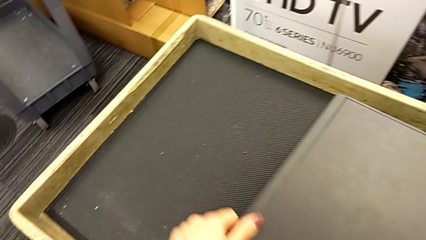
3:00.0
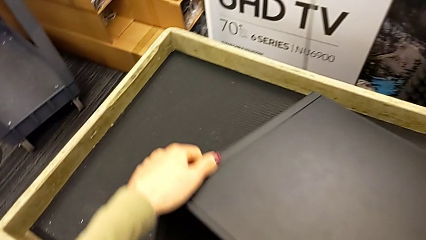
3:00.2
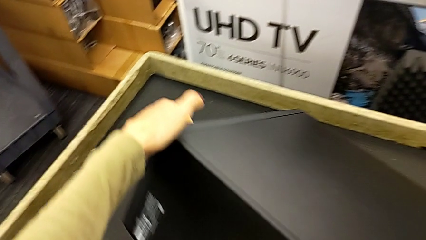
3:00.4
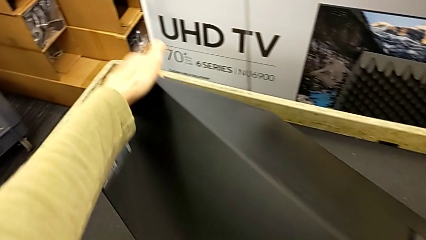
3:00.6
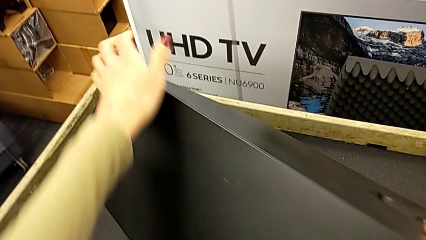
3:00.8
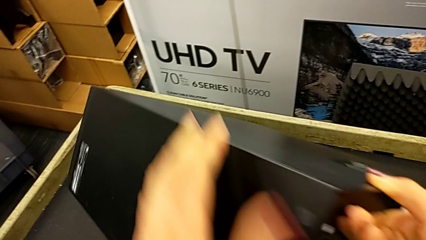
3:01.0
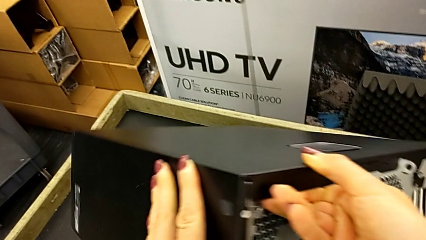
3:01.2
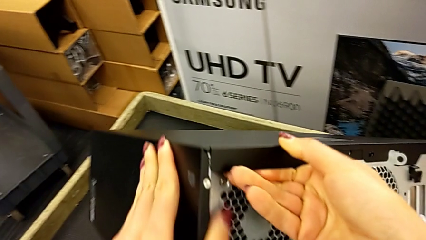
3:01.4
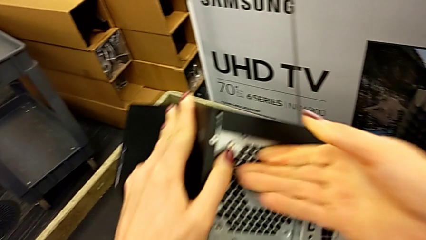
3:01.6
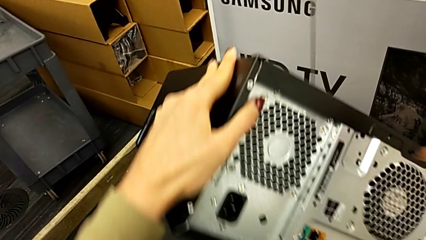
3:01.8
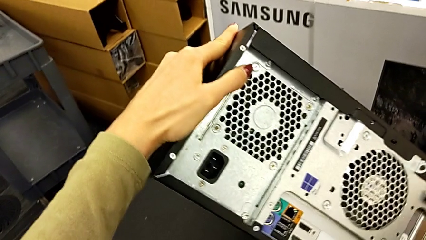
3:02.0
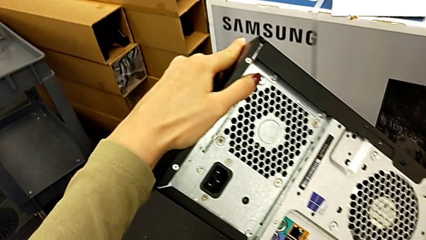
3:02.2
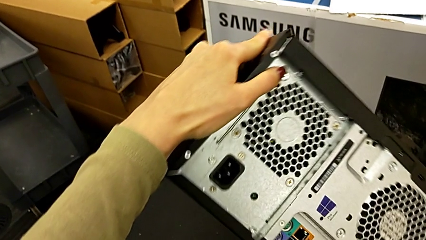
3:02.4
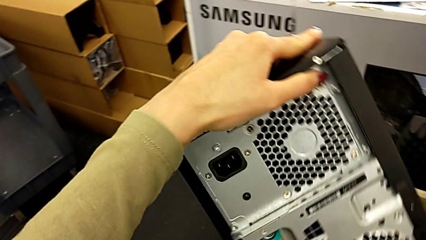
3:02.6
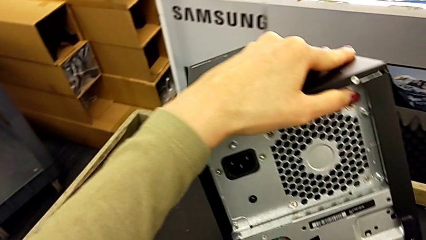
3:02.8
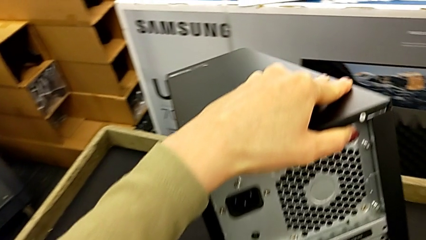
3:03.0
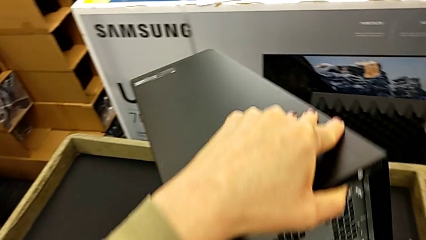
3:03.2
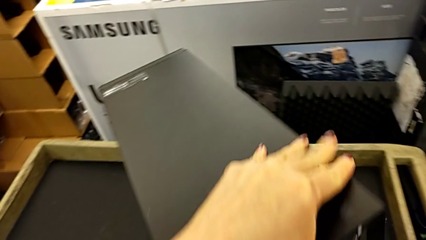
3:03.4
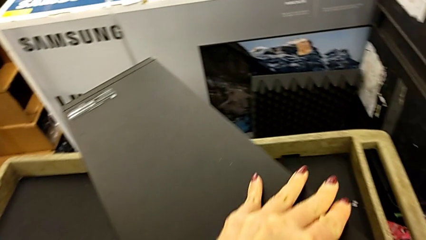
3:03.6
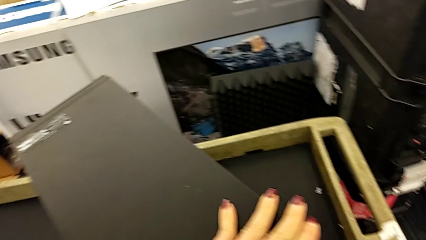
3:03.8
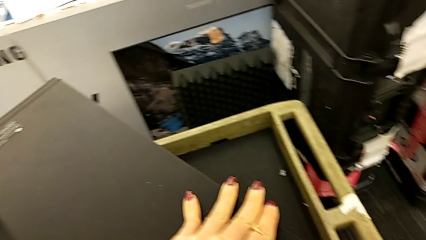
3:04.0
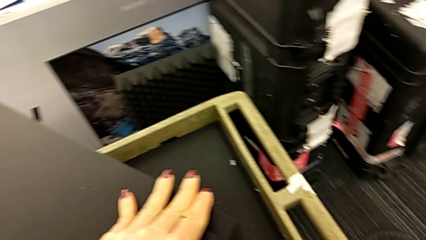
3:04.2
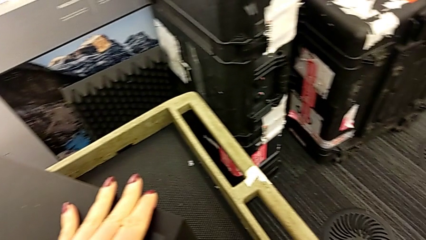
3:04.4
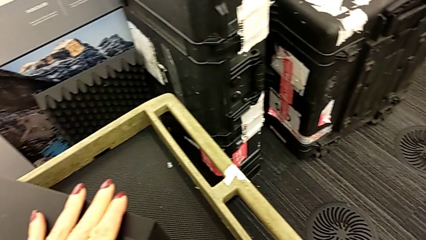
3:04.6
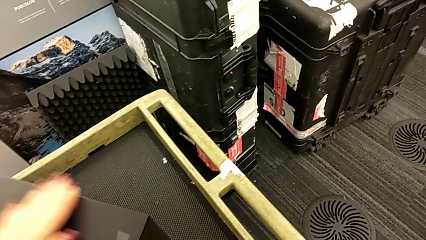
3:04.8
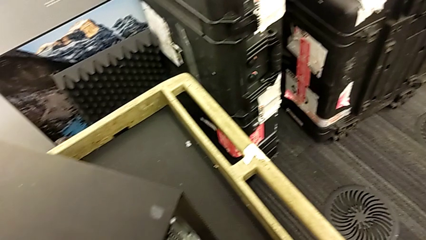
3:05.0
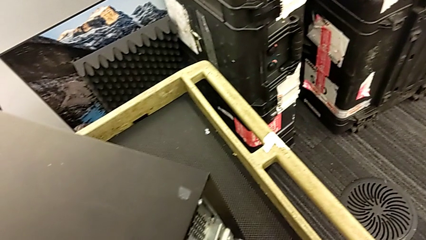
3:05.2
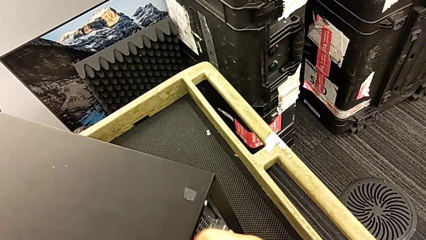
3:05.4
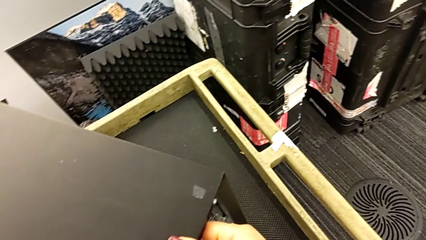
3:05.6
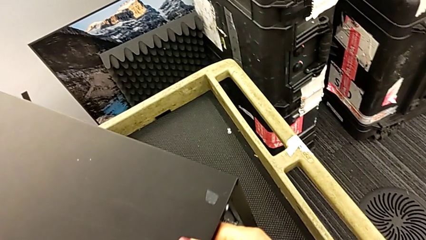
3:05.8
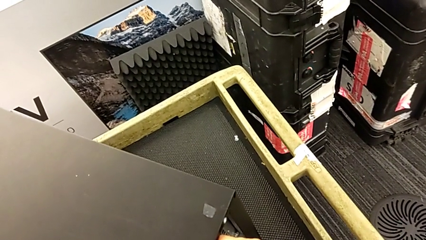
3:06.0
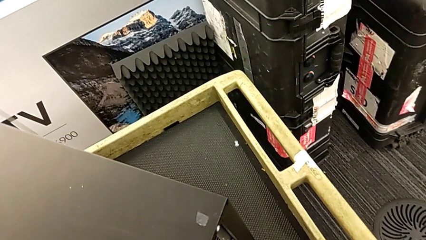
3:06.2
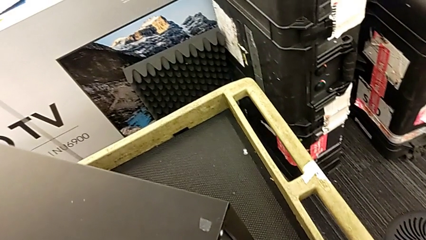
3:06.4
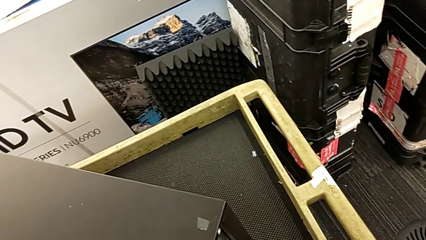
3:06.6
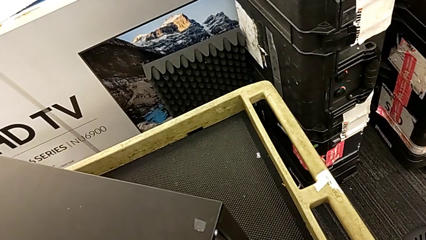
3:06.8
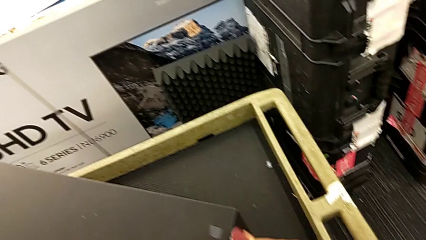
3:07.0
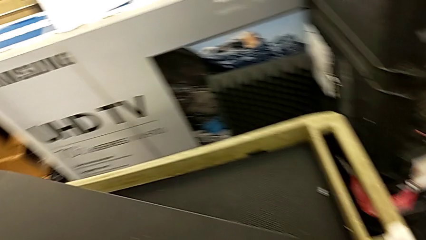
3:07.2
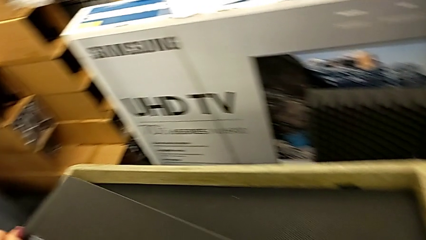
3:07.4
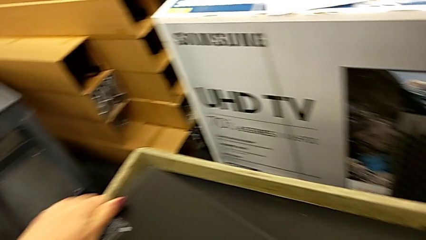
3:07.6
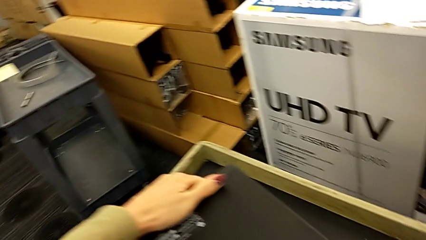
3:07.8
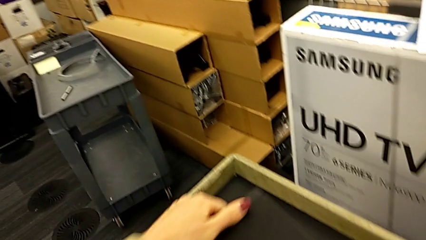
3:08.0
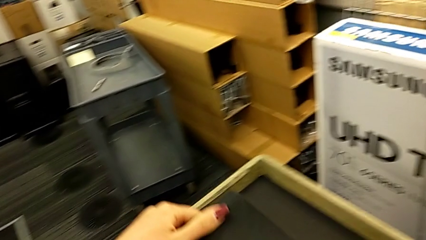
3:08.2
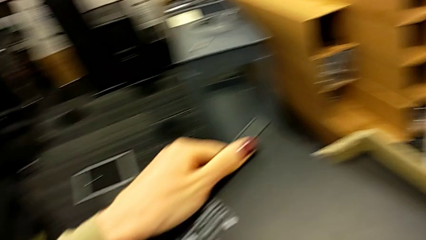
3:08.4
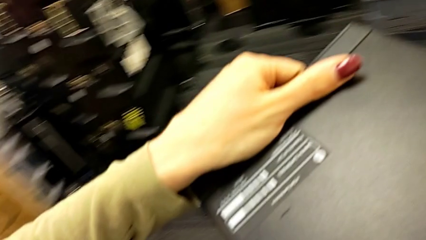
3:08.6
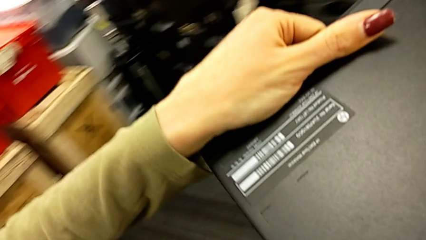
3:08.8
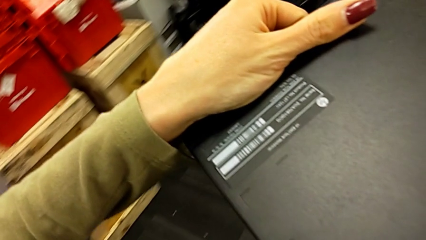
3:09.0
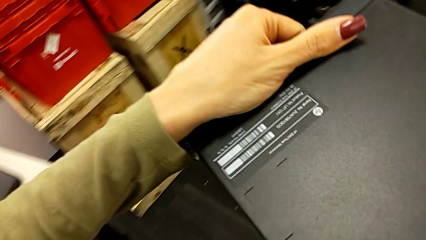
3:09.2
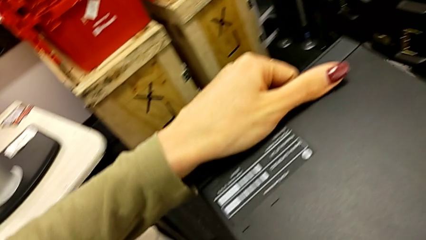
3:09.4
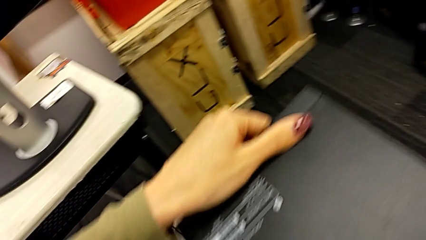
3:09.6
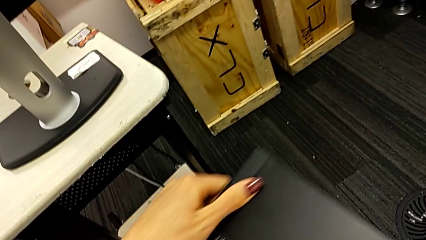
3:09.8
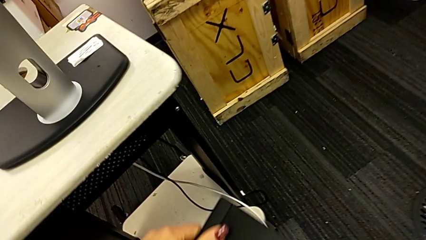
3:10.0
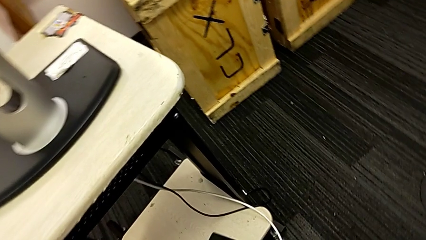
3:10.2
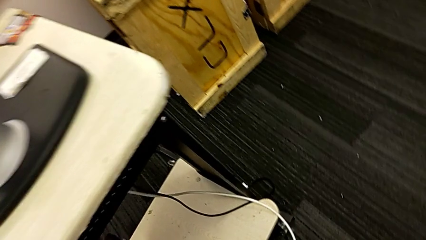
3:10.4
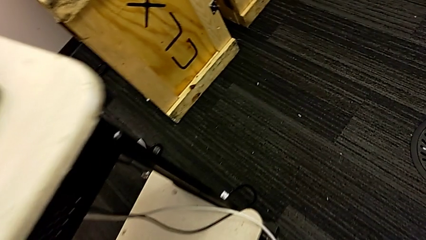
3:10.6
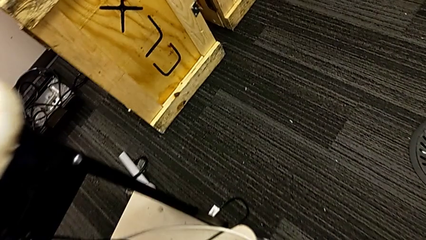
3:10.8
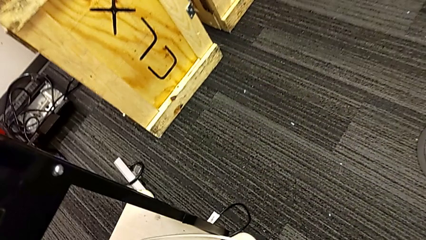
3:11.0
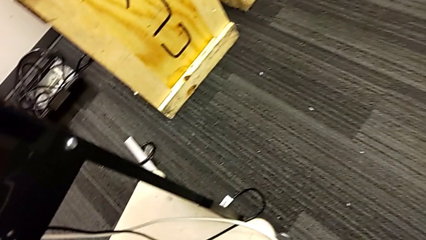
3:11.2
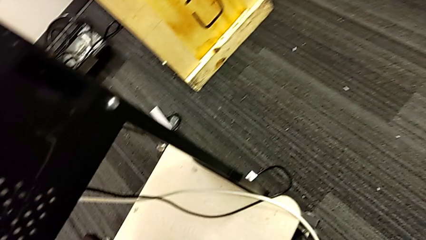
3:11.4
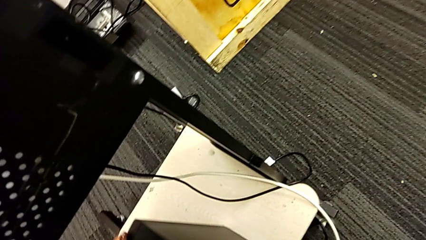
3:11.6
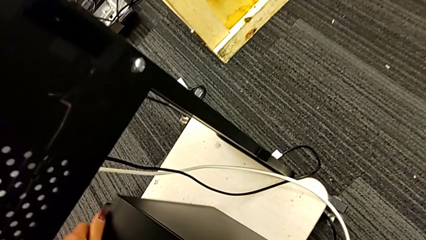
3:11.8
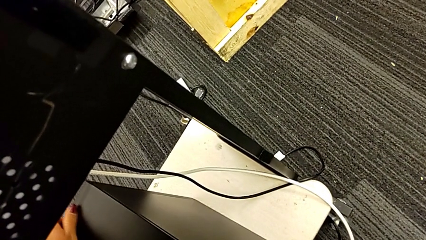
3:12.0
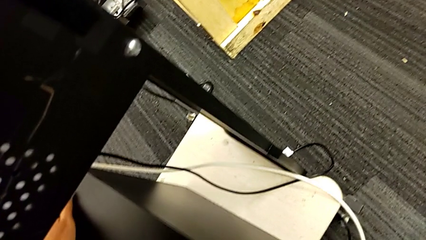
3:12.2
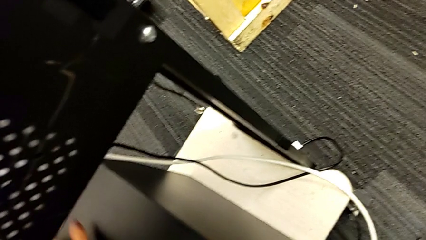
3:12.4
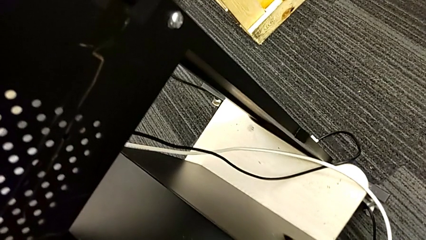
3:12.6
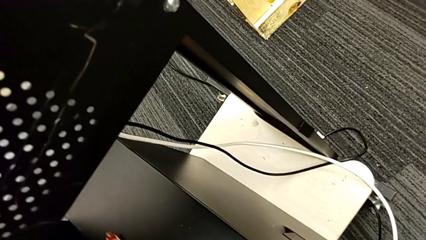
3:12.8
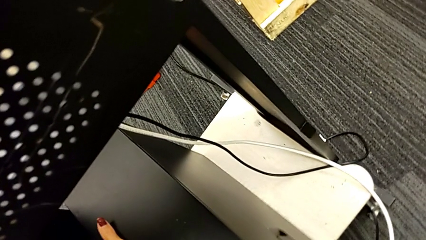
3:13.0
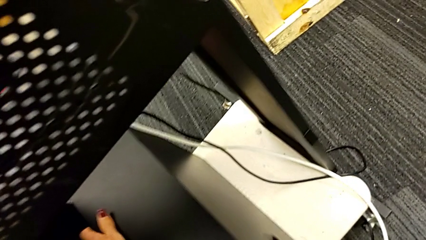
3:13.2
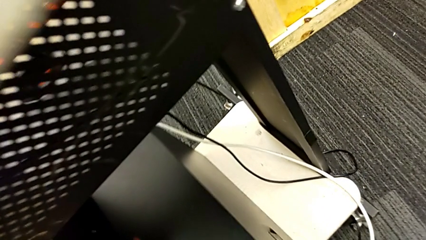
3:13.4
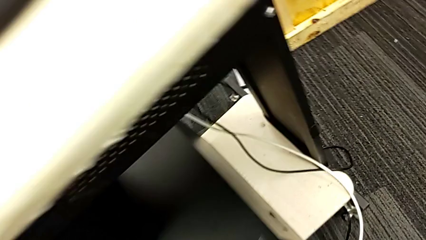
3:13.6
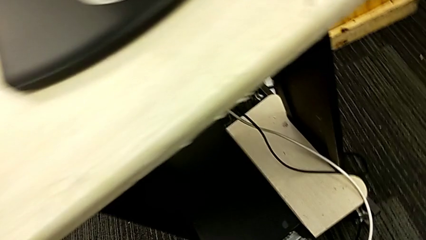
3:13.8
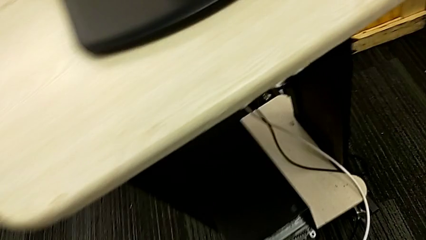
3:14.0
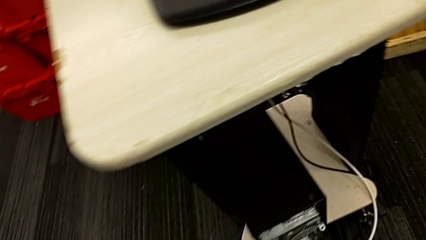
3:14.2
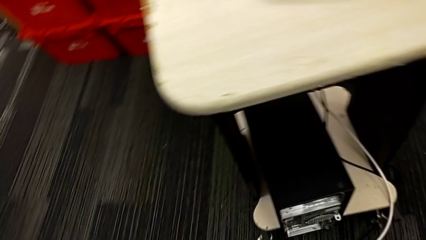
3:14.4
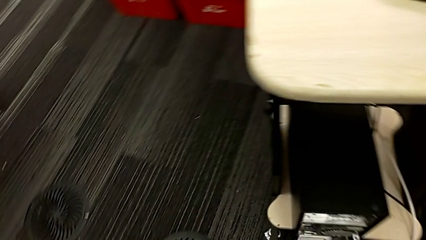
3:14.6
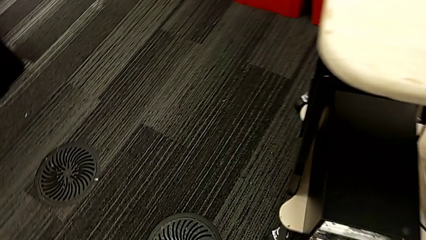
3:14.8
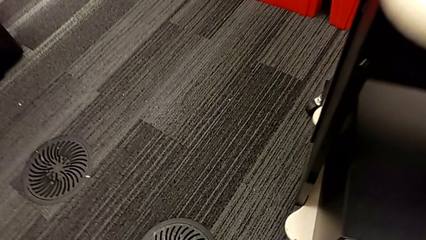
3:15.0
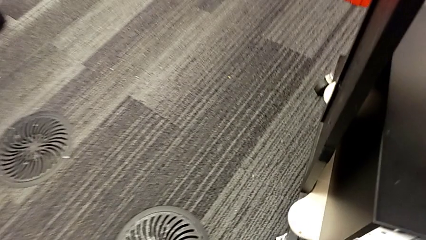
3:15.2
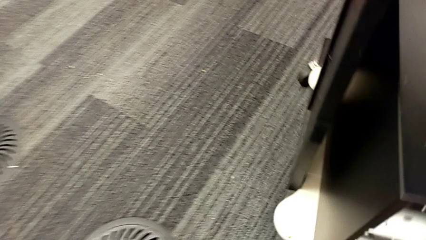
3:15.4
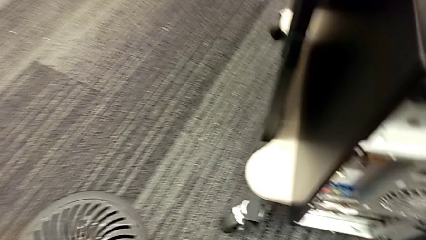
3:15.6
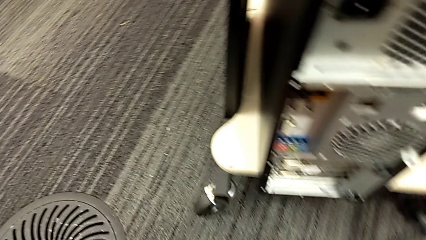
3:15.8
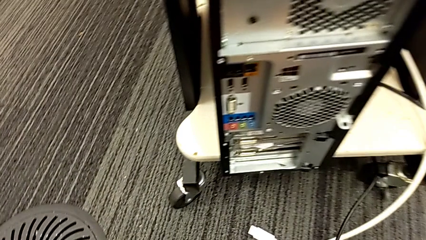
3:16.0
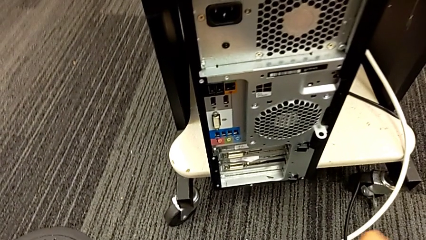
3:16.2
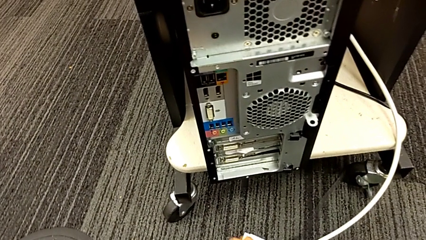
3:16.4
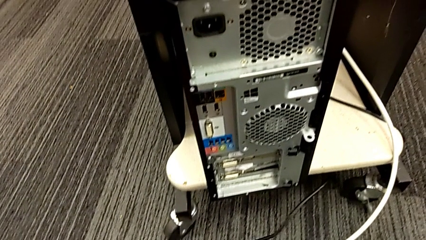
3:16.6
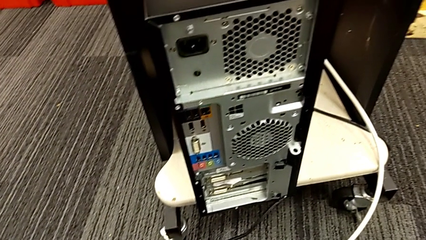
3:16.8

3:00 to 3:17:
The camera wearer is plugging the HDMI and power supply cables. They keep lifting the computer tower, grab the computer tower, place the computer tower and grab the cable power supply.
